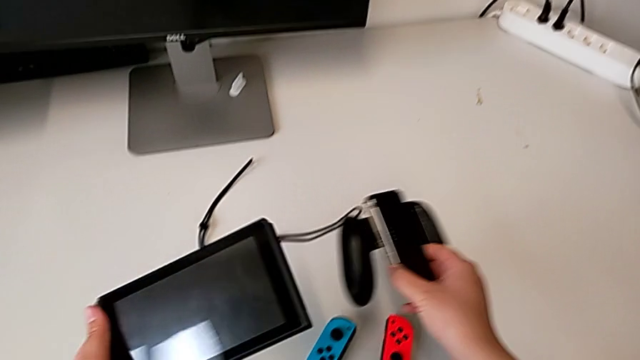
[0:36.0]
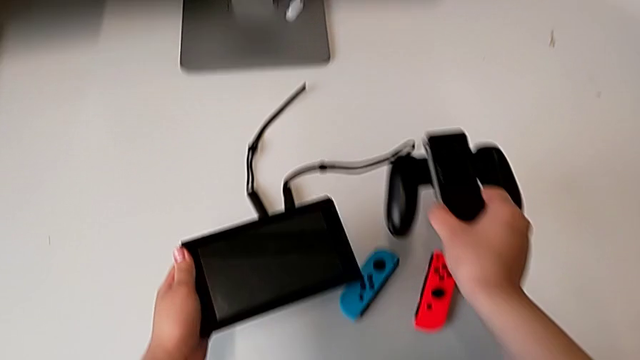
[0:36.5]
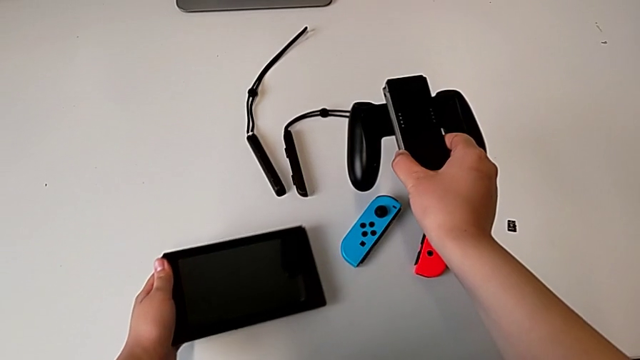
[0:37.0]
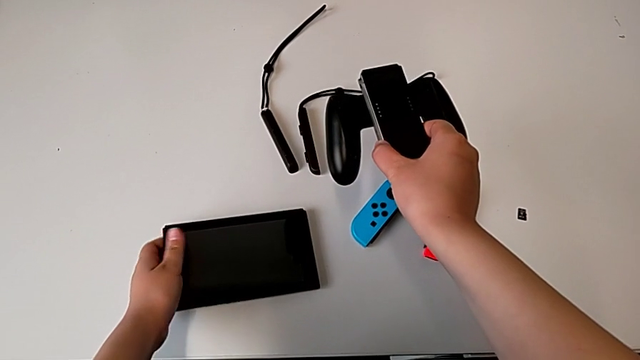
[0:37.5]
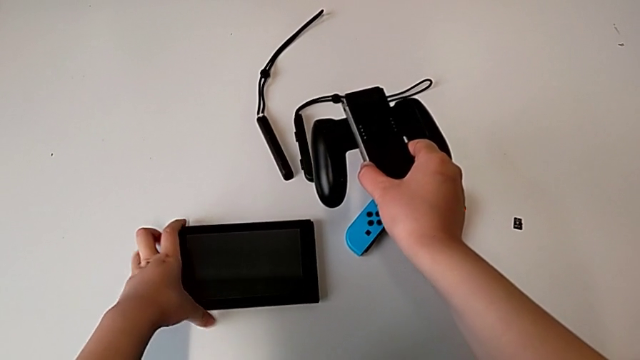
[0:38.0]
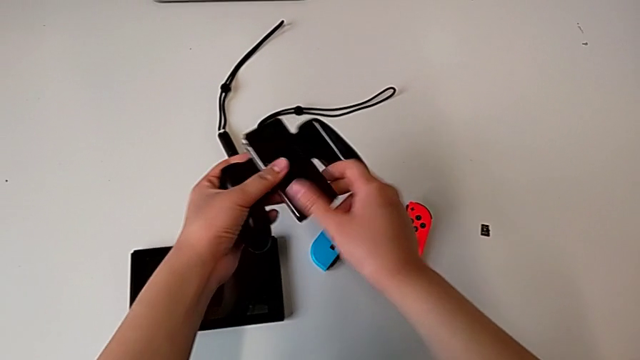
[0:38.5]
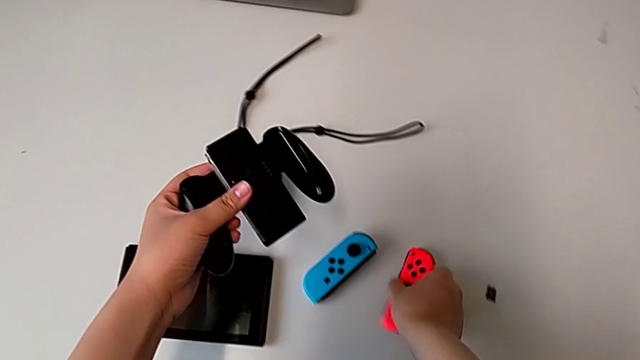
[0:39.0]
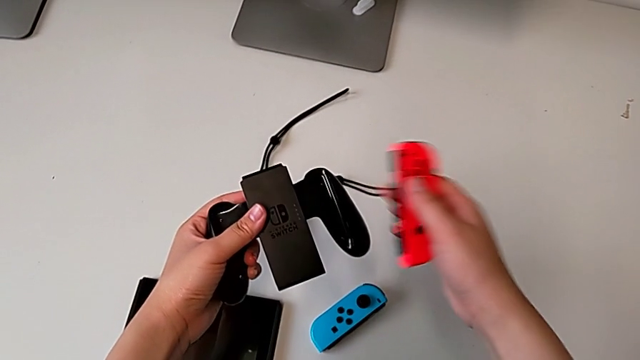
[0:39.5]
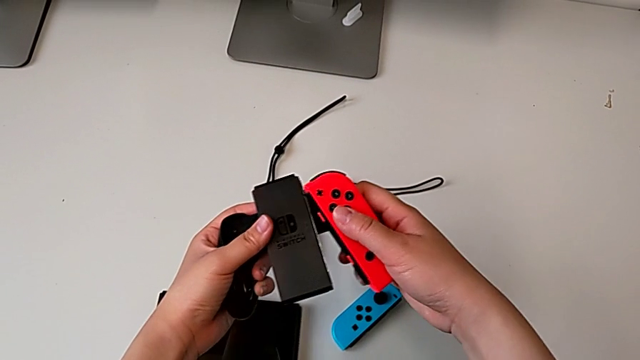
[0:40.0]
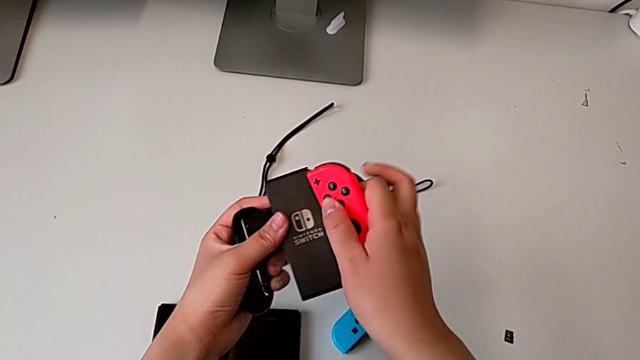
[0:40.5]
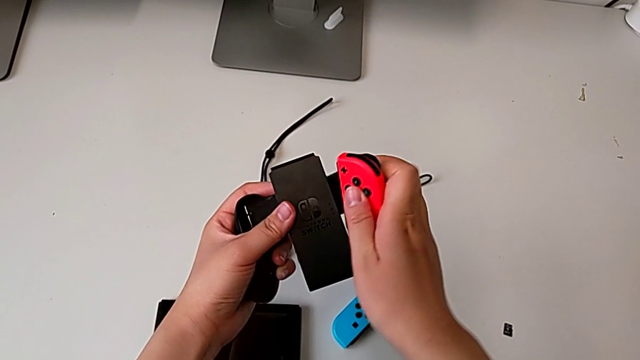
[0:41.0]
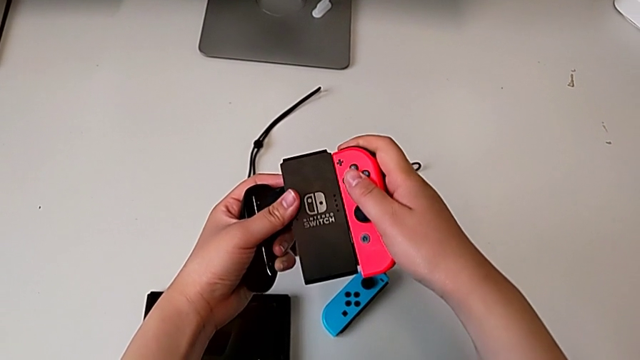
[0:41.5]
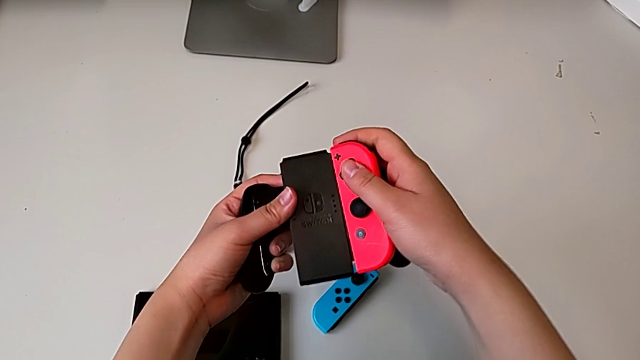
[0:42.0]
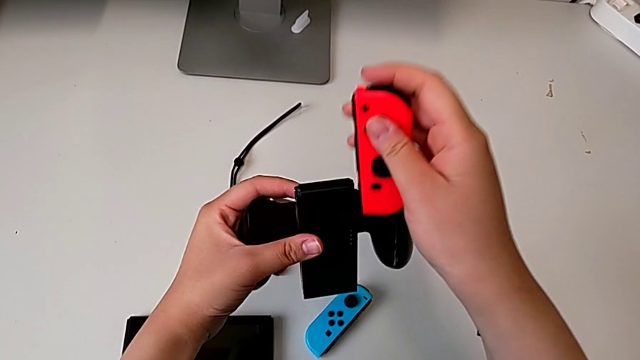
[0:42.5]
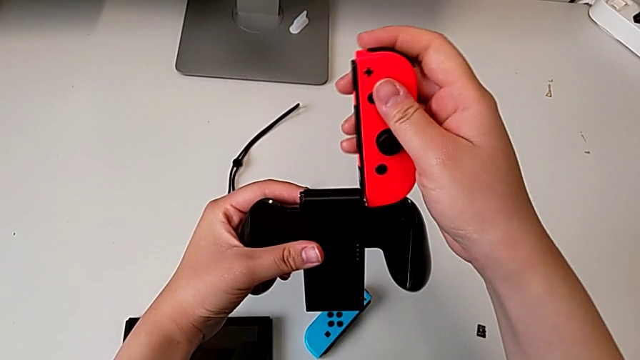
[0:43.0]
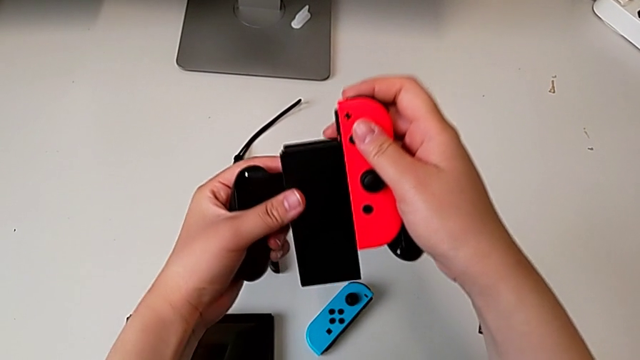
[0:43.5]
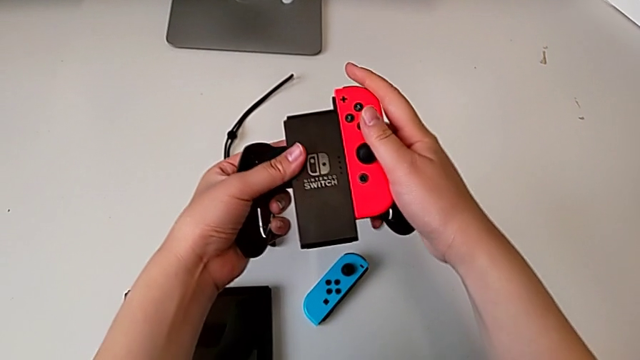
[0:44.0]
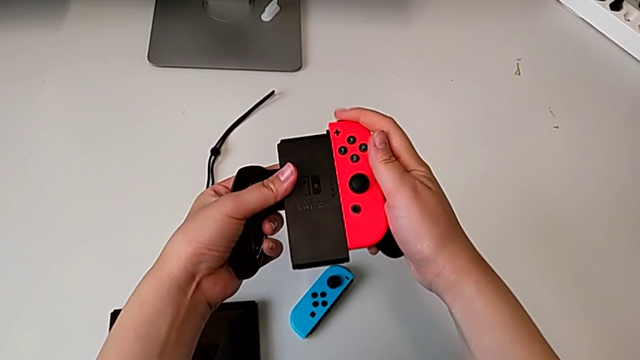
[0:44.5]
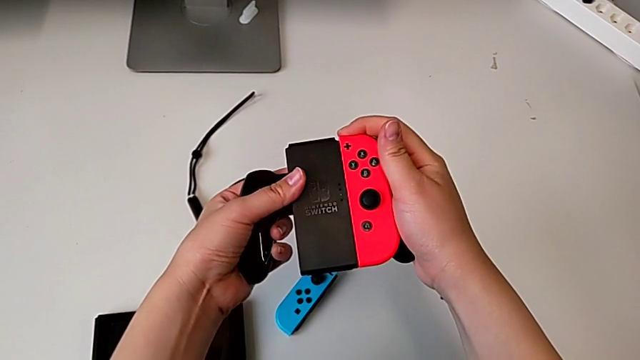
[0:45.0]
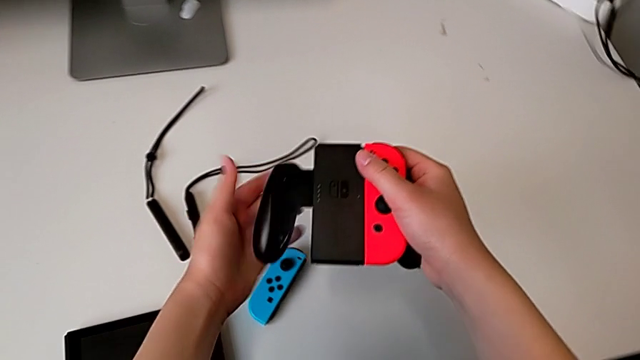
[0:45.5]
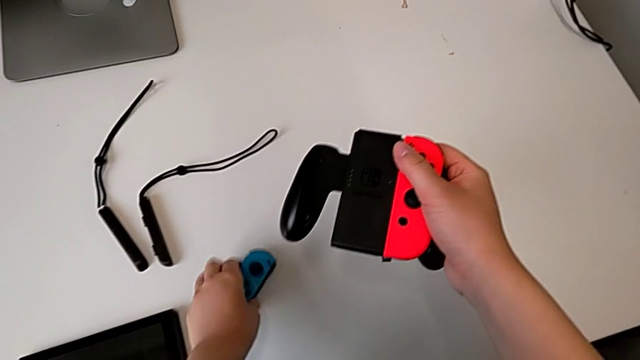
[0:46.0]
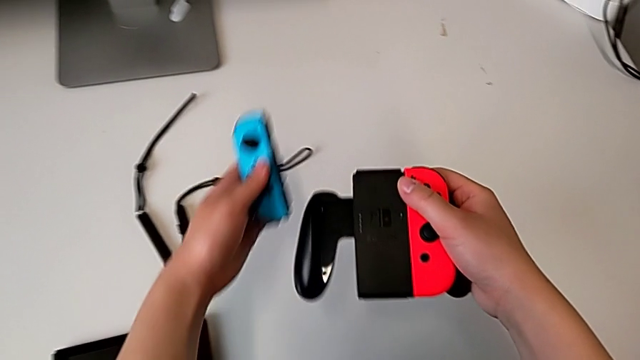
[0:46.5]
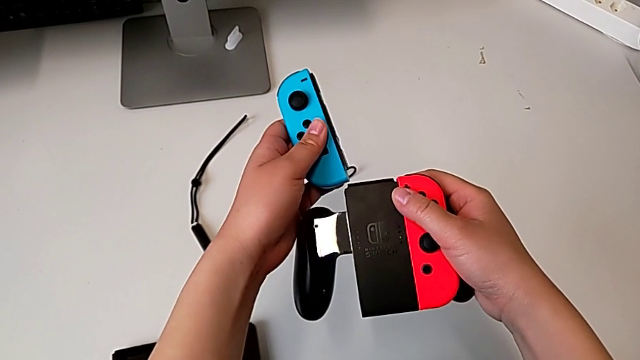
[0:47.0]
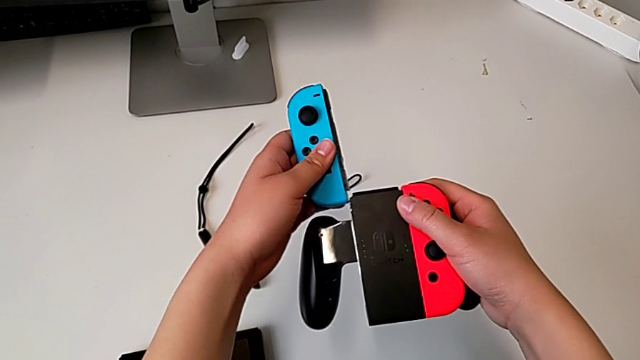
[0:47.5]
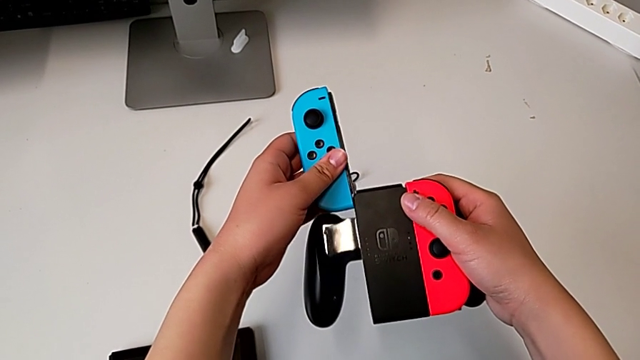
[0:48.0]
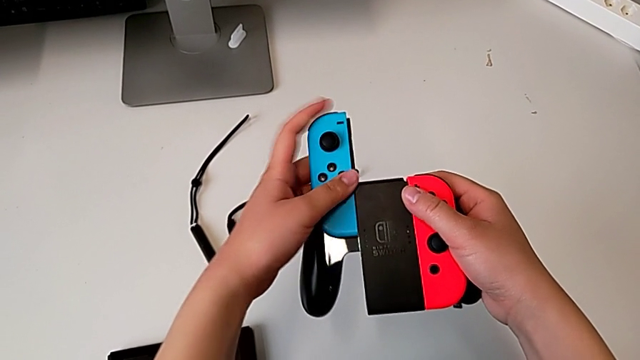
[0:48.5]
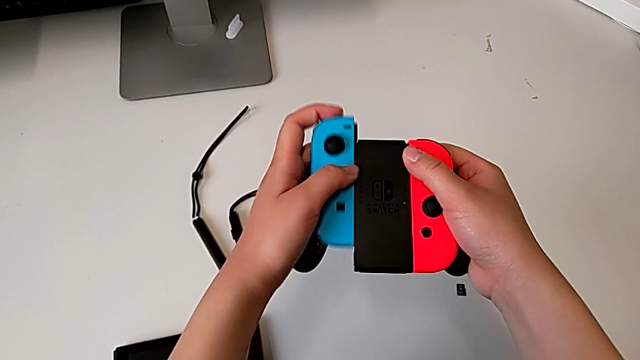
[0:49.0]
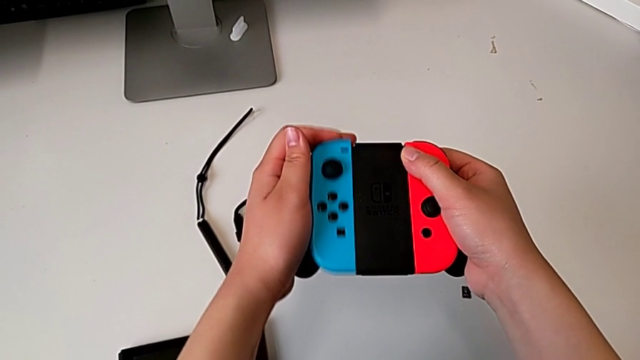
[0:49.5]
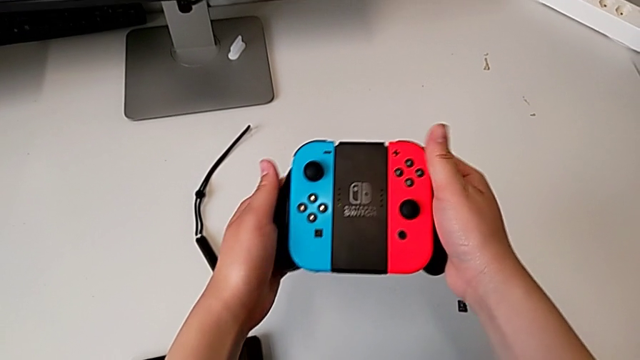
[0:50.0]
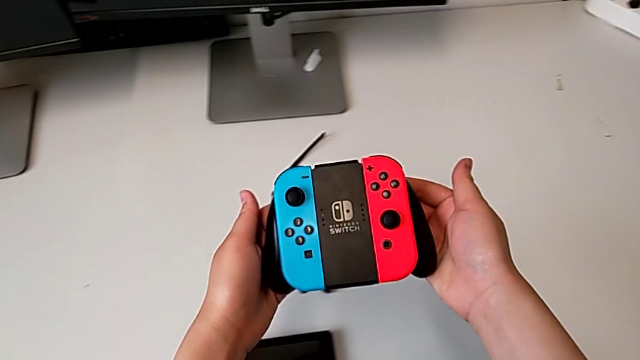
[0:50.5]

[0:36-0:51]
The camera wearer is assembling the Joycon controllers with the comfort grip. They place the black comfort grip, grab the red Joy-Con controller, assemble it, slide it, grab the blue Joy-Con controller and slide it.

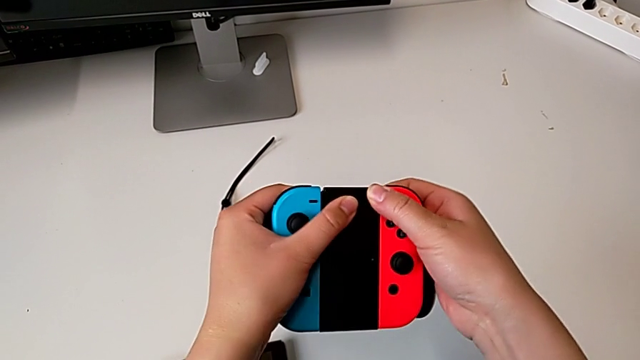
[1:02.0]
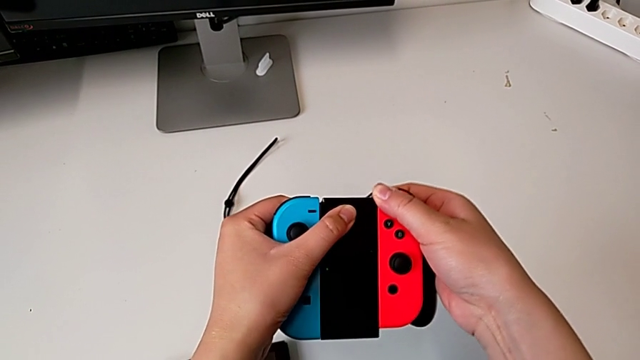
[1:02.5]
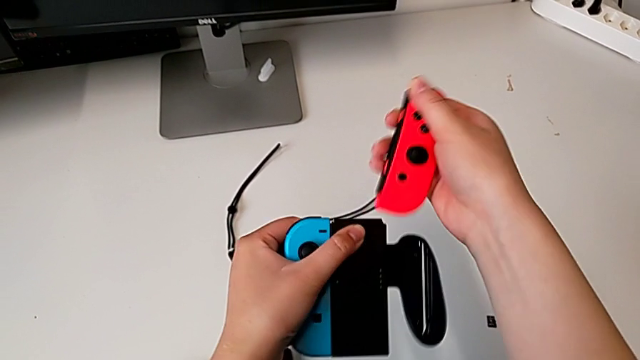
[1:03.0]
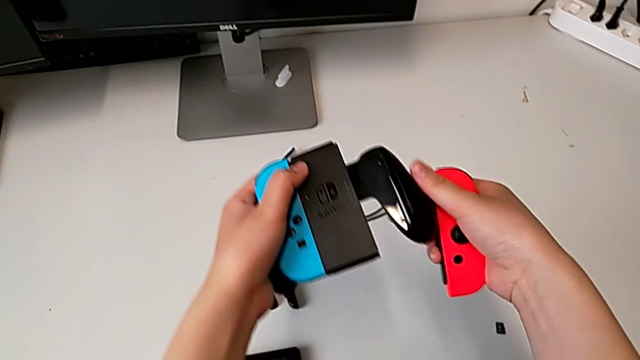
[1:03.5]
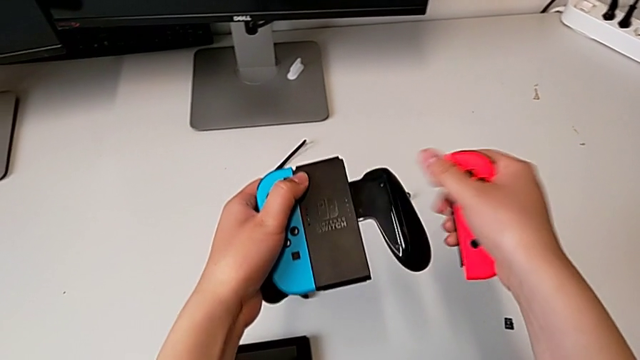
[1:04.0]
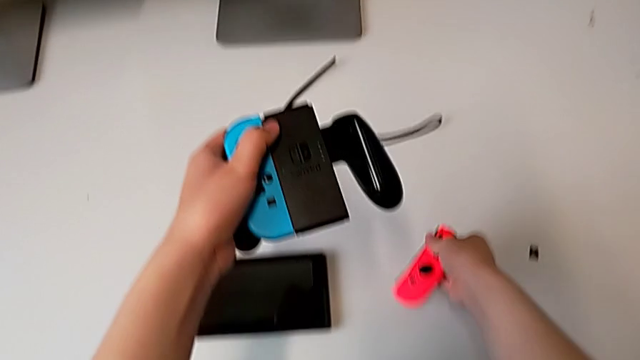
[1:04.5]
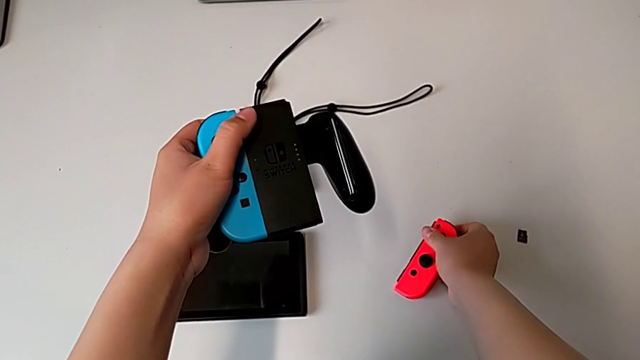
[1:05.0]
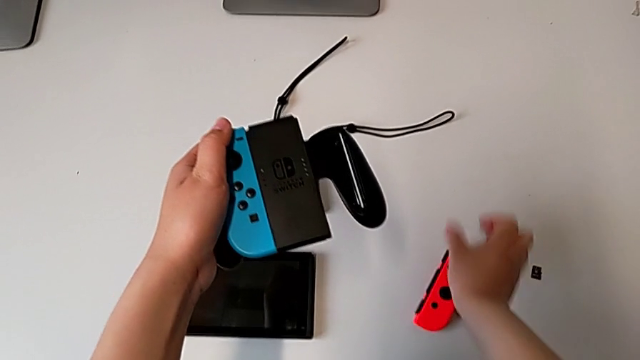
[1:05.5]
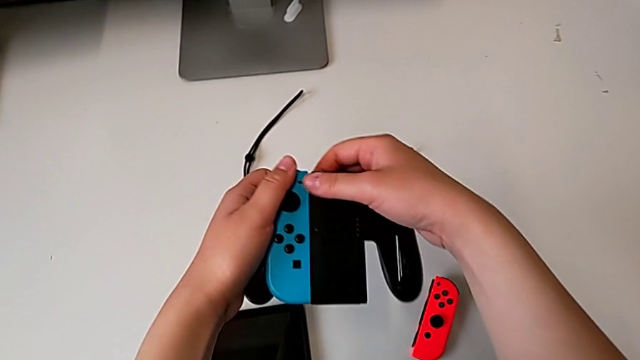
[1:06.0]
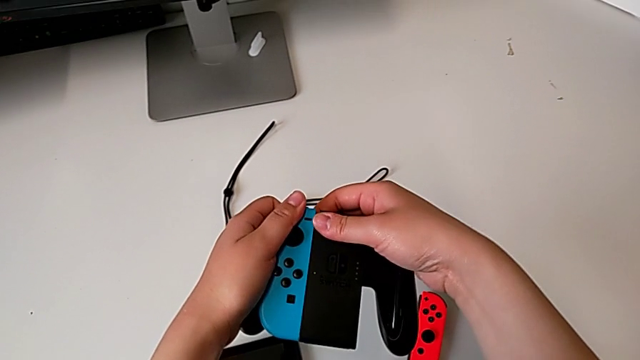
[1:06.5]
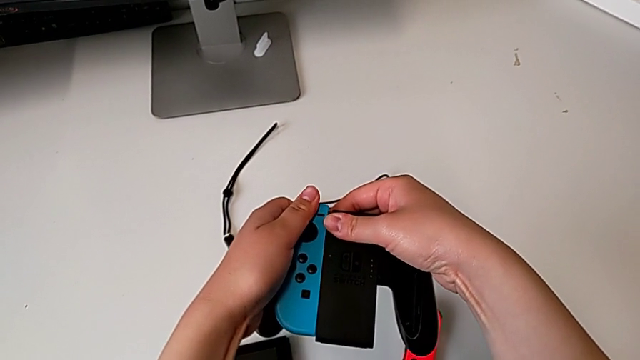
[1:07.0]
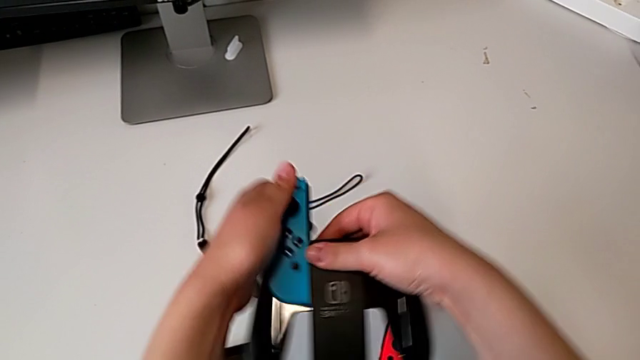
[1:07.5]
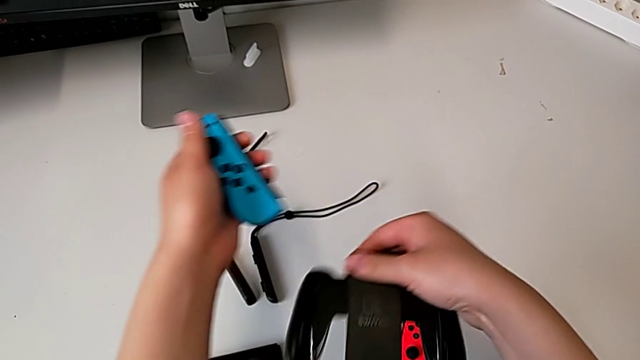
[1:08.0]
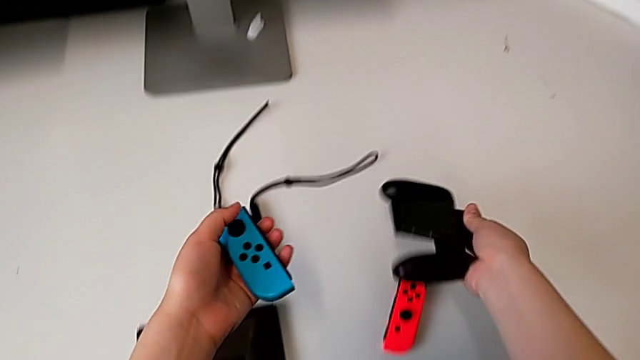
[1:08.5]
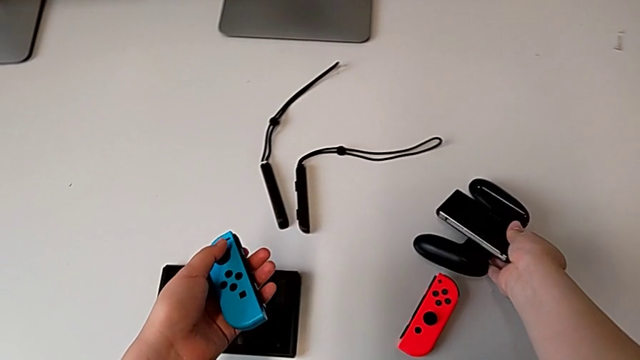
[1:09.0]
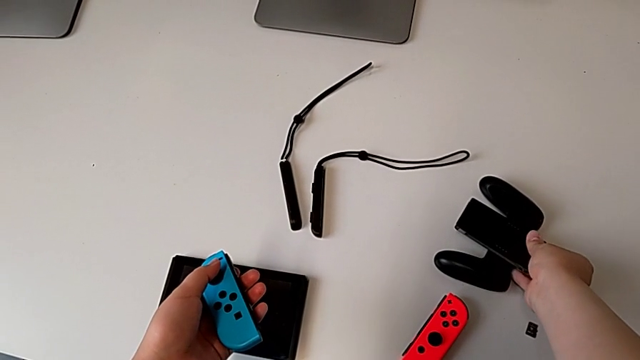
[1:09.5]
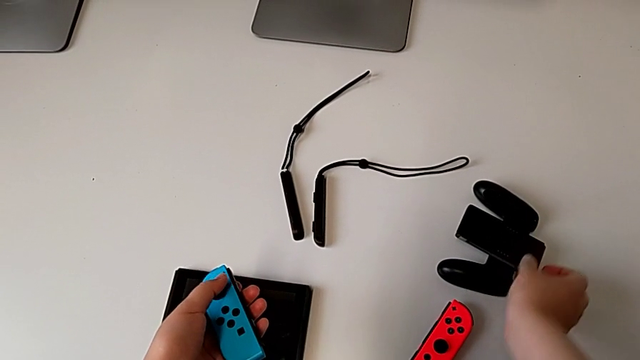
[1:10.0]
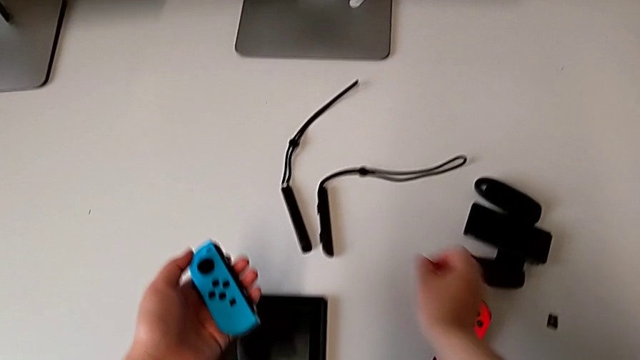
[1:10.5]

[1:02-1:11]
The camera wearer disassembles the Joycon controllers from the comfort grip. They withdraw the red Joy-Con controller, place it, withdraw the blue Joy-Con controller and place the black comfort grip.
